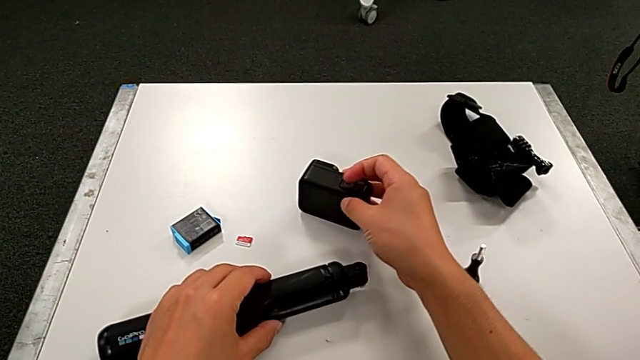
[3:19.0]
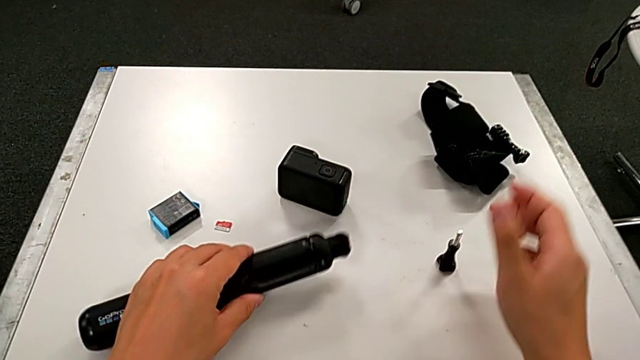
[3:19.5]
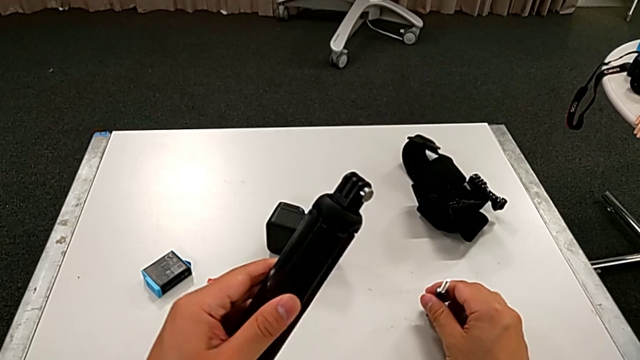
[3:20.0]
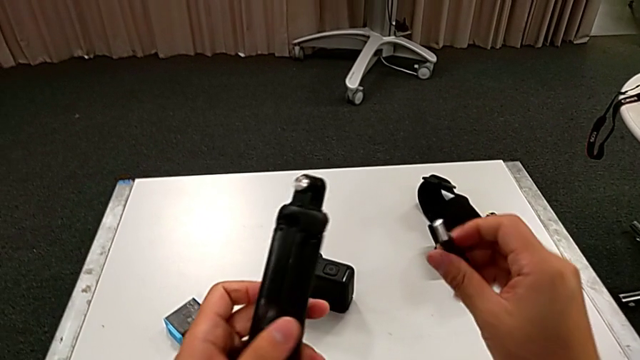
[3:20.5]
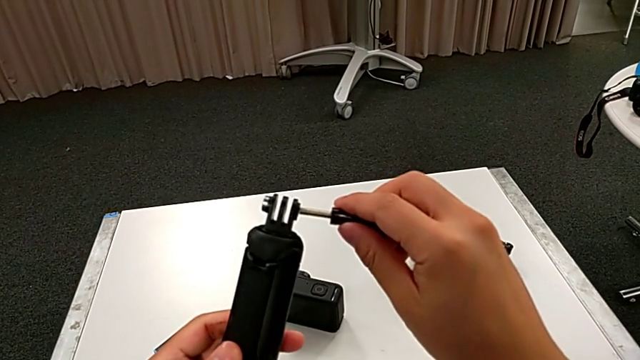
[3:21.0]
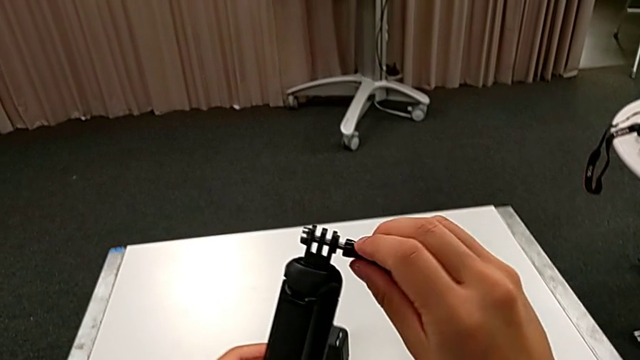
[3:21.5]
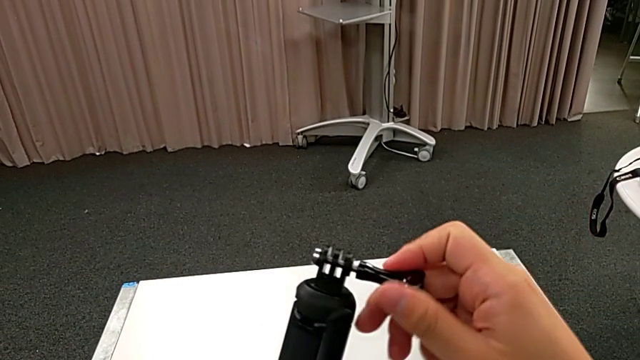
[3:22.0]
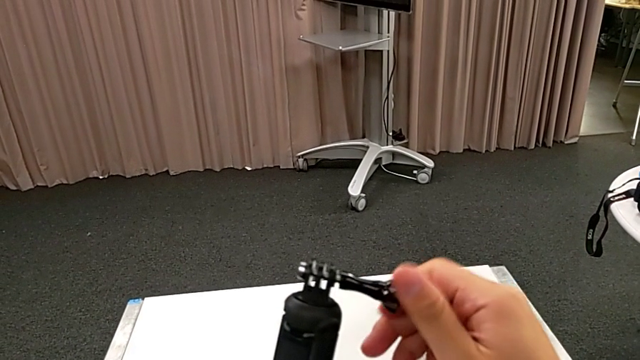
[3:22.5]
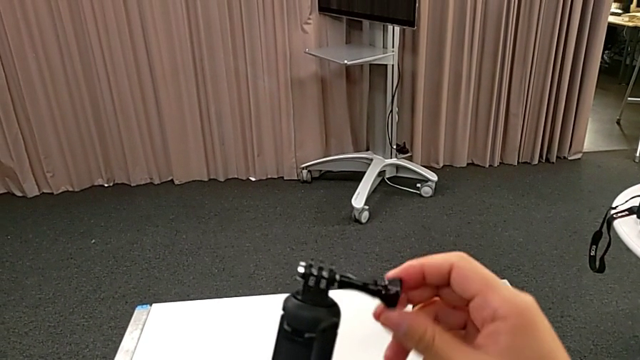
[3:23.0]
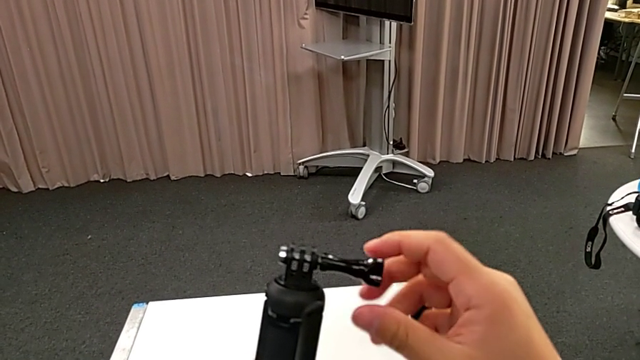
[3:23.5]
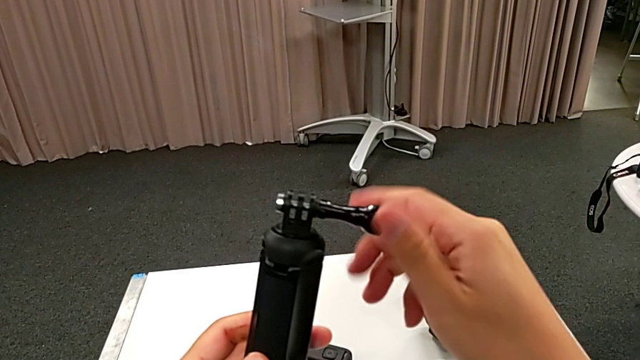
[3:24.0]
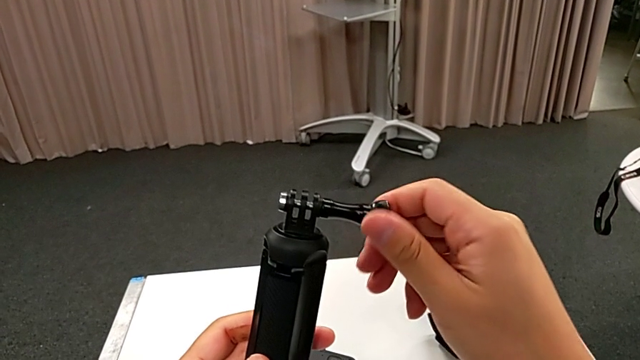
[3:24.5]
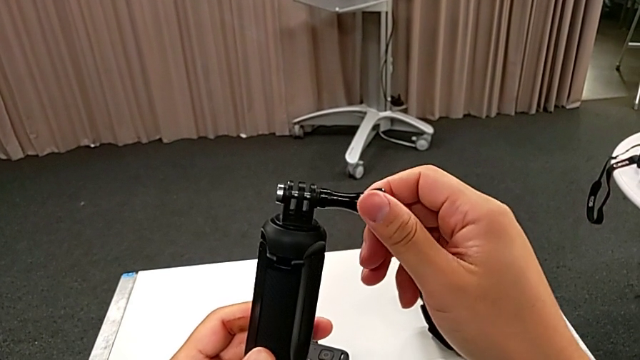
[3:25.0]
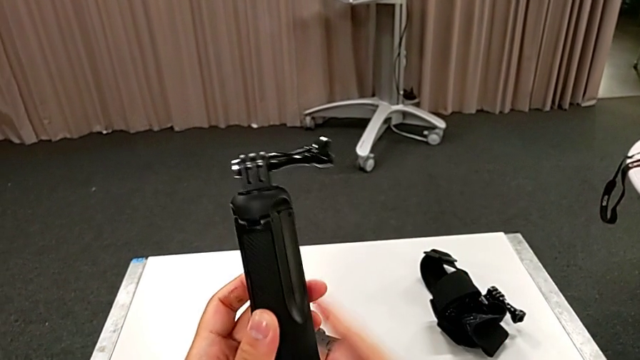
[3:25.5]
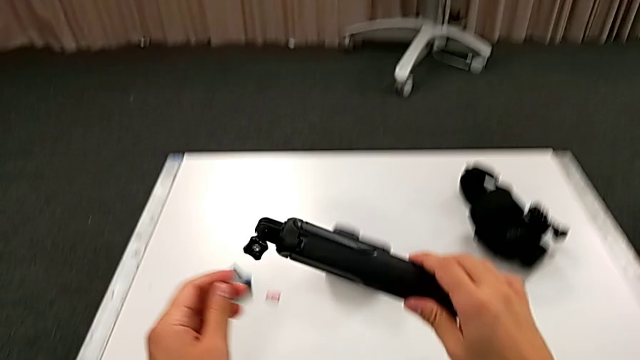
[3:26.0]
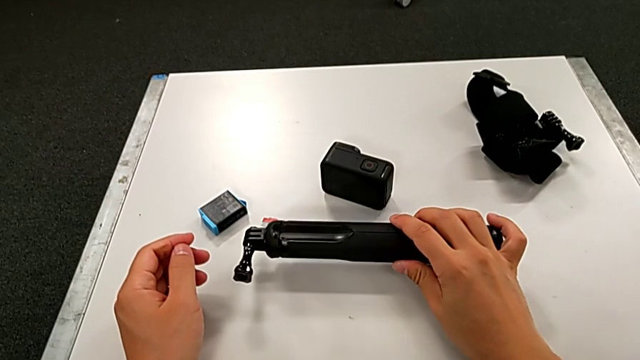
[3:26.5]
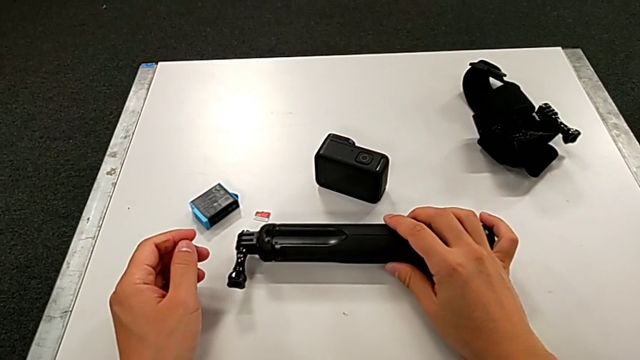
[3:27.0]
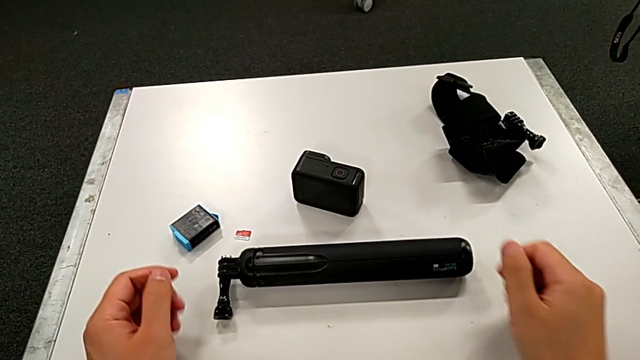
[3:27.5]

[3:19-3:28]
The camera wearer is disassembling the handheld grip from the GoPro. They lift the handheld grip, insert the mounting peg, screw it and place the handheld grip.
